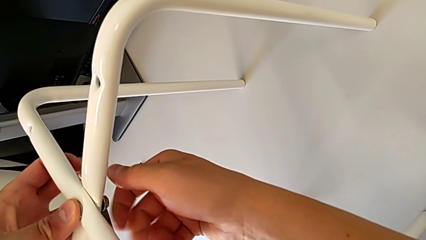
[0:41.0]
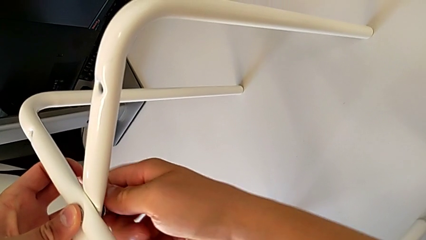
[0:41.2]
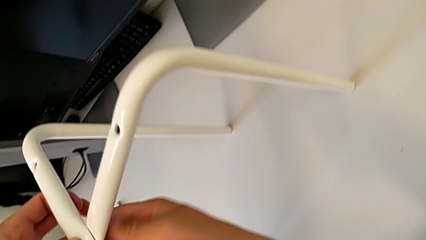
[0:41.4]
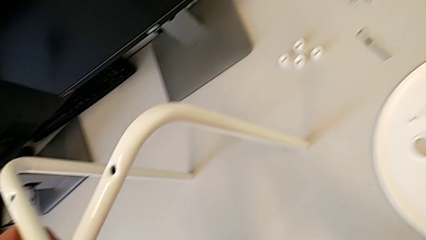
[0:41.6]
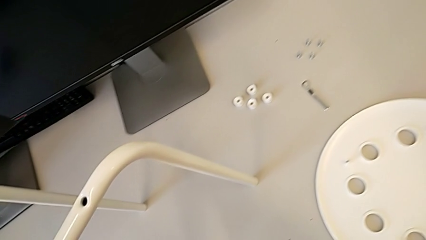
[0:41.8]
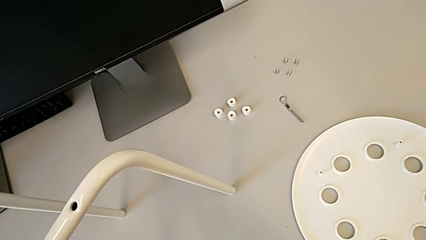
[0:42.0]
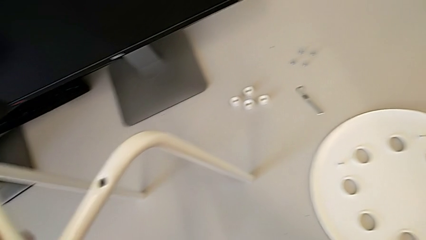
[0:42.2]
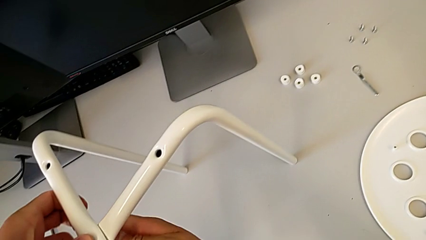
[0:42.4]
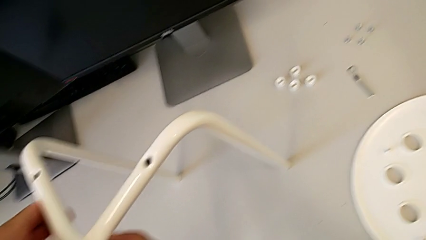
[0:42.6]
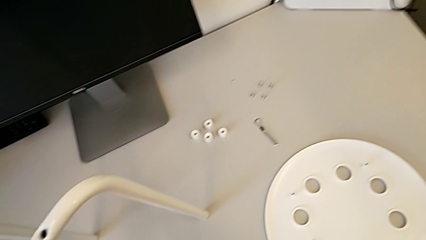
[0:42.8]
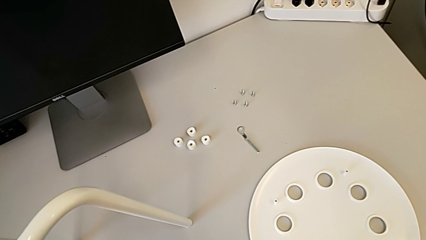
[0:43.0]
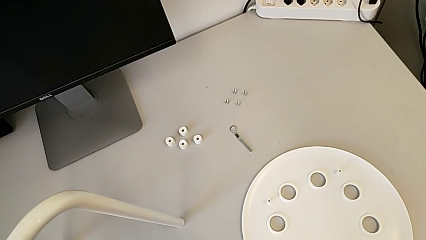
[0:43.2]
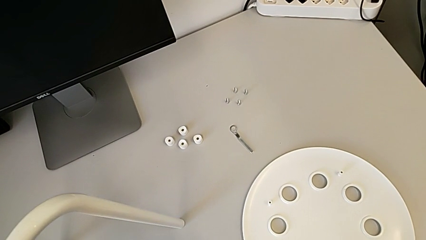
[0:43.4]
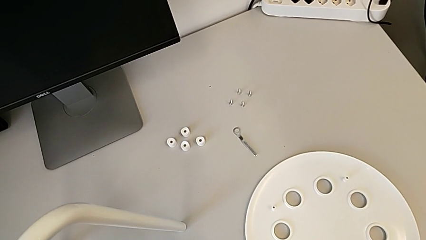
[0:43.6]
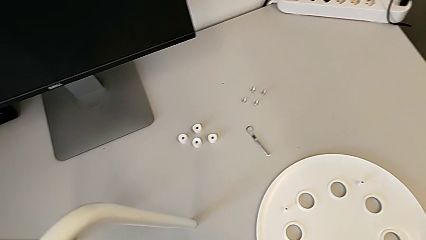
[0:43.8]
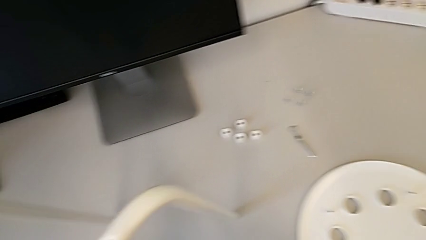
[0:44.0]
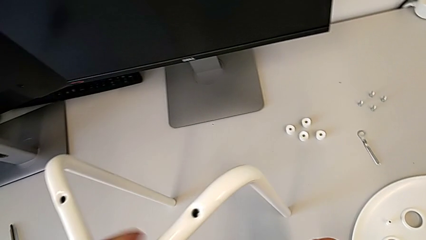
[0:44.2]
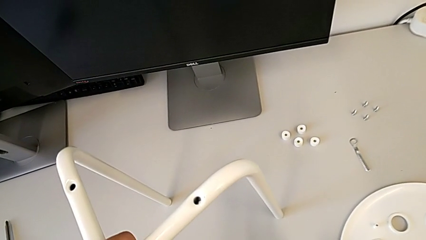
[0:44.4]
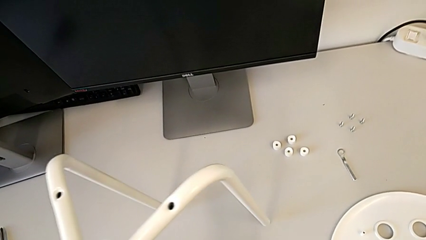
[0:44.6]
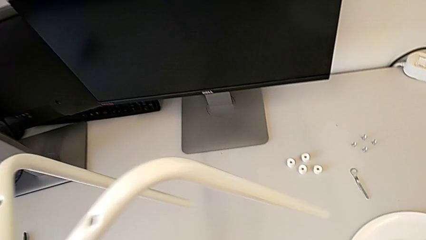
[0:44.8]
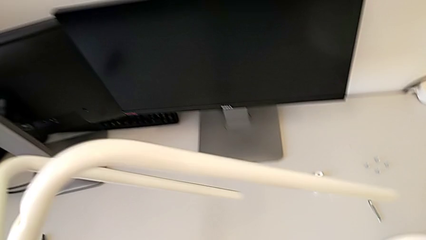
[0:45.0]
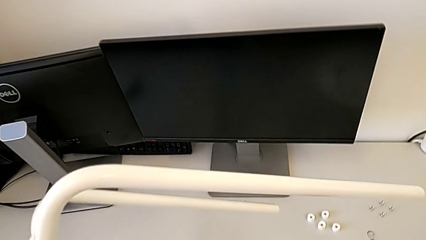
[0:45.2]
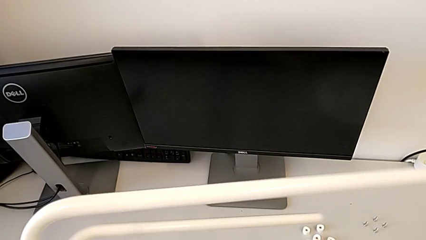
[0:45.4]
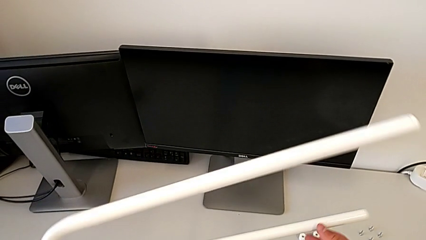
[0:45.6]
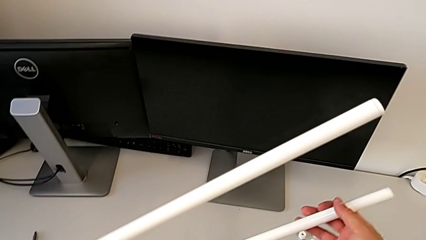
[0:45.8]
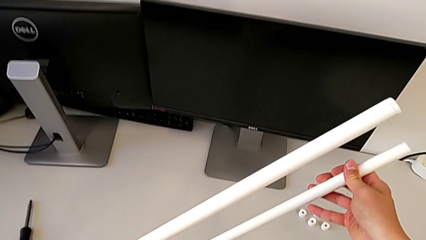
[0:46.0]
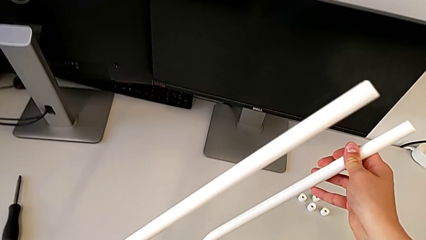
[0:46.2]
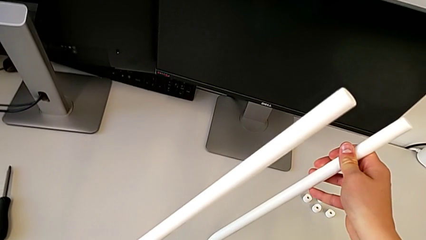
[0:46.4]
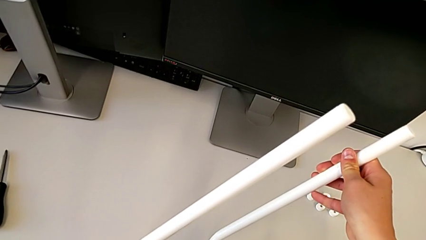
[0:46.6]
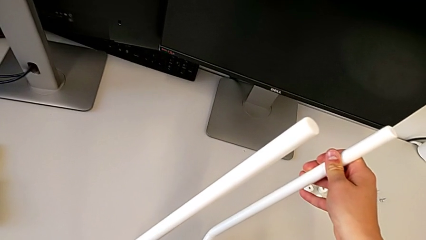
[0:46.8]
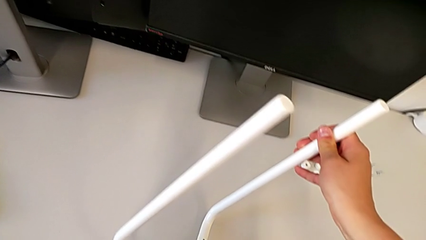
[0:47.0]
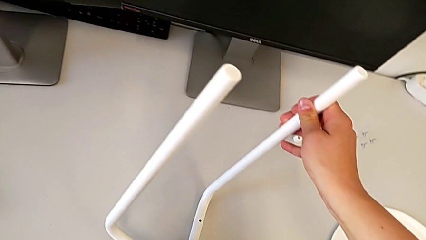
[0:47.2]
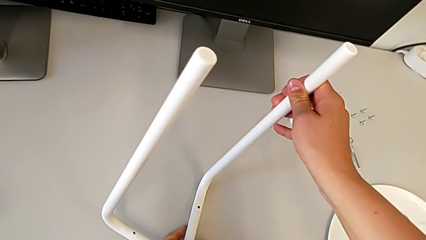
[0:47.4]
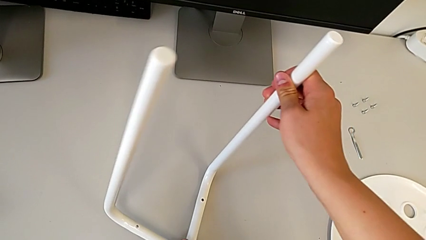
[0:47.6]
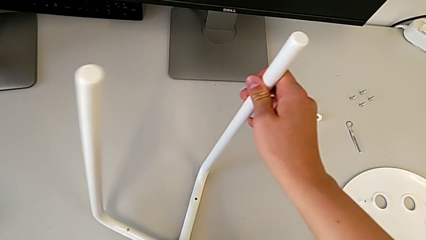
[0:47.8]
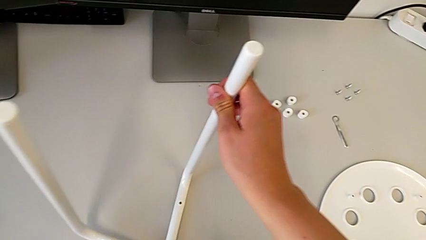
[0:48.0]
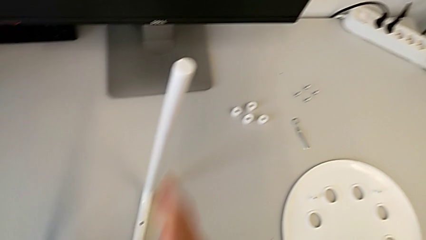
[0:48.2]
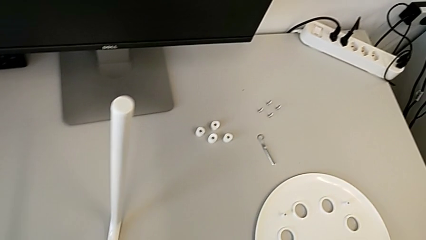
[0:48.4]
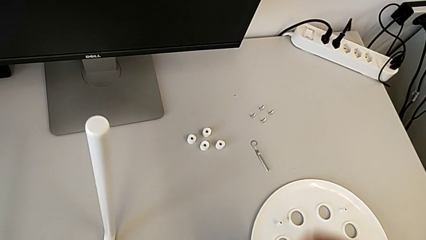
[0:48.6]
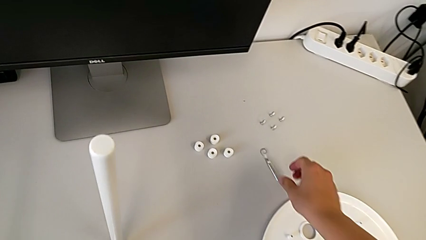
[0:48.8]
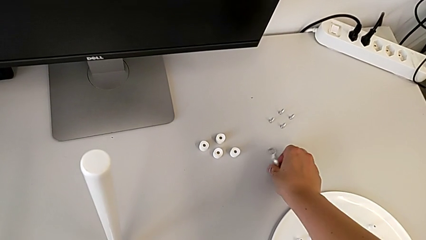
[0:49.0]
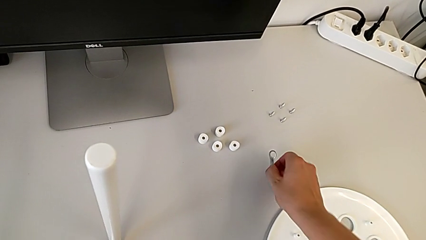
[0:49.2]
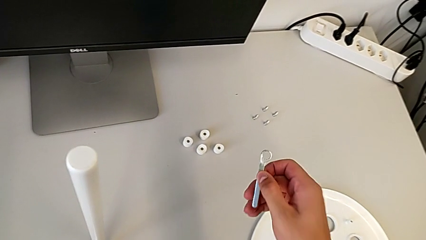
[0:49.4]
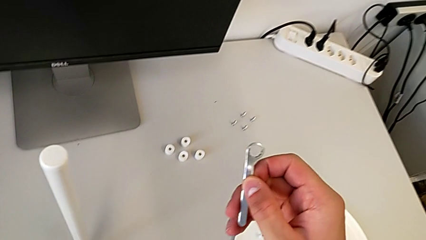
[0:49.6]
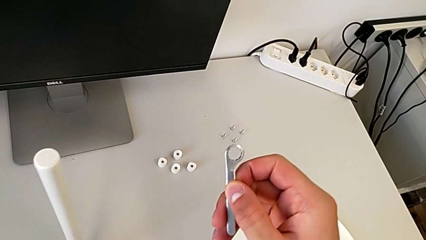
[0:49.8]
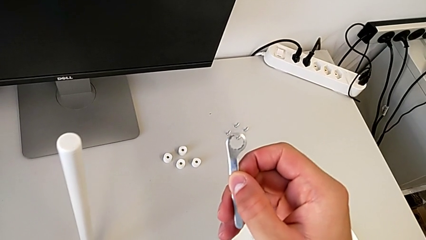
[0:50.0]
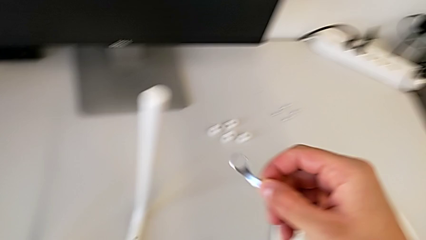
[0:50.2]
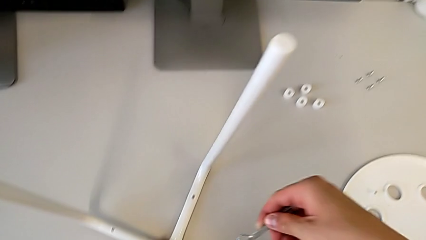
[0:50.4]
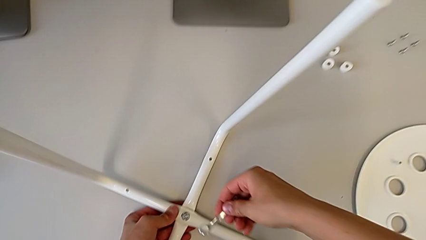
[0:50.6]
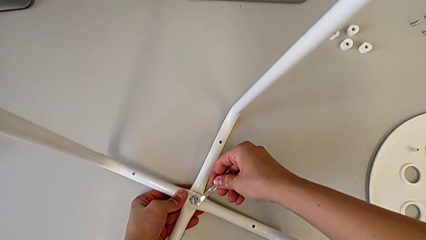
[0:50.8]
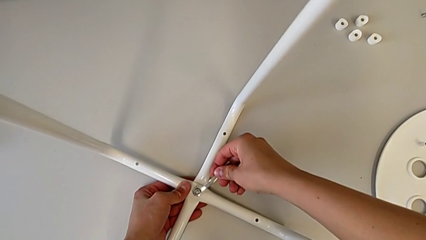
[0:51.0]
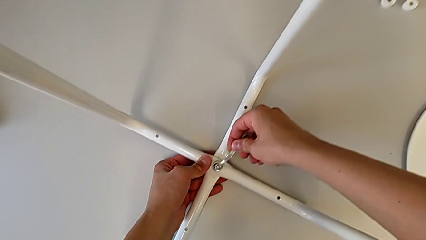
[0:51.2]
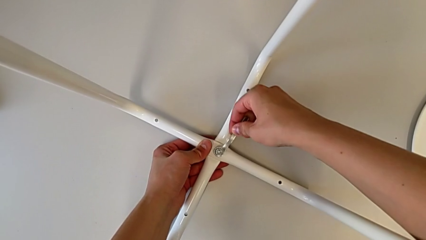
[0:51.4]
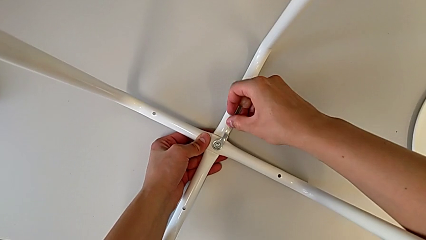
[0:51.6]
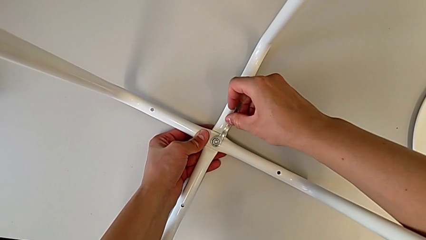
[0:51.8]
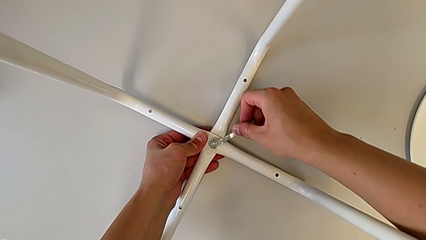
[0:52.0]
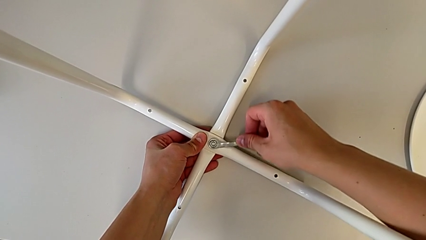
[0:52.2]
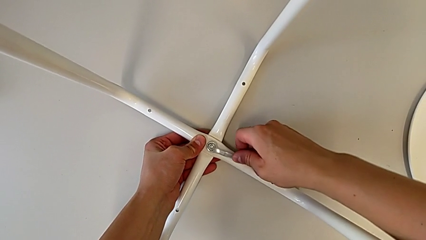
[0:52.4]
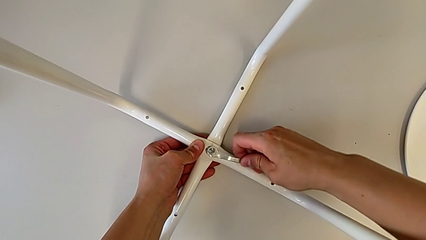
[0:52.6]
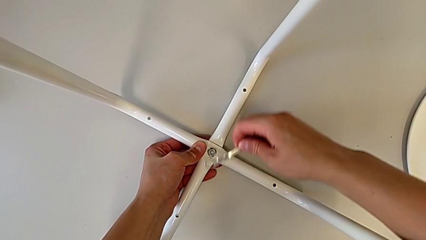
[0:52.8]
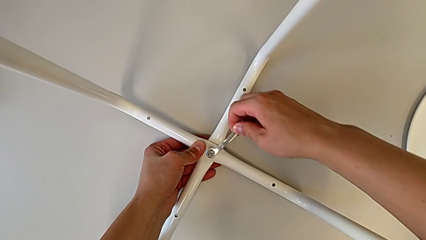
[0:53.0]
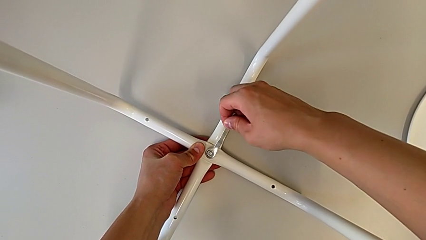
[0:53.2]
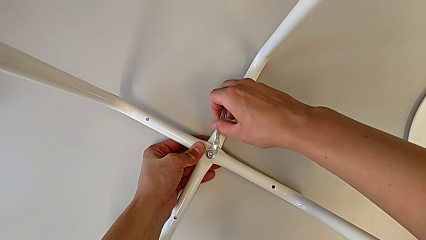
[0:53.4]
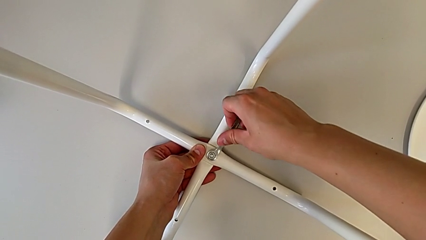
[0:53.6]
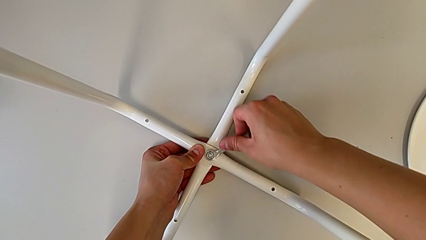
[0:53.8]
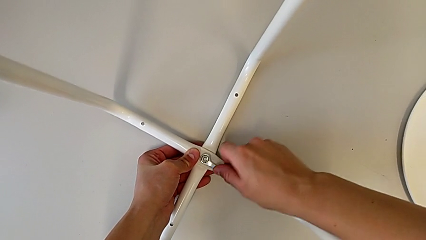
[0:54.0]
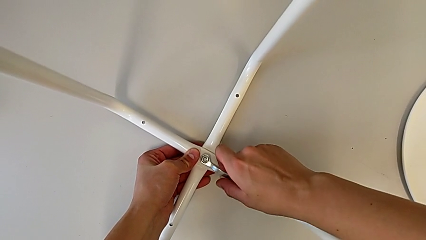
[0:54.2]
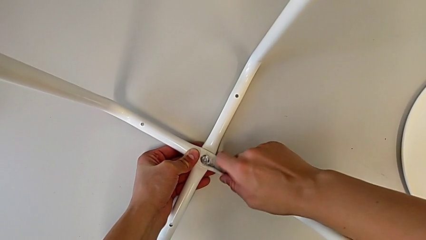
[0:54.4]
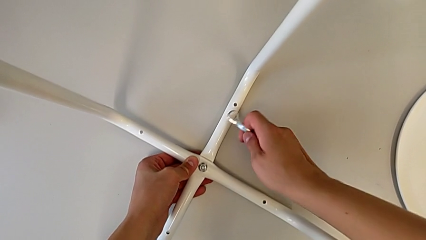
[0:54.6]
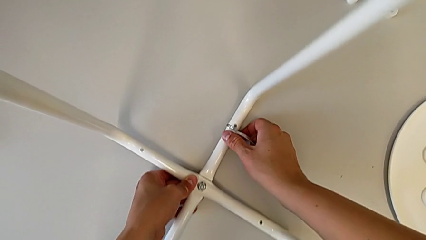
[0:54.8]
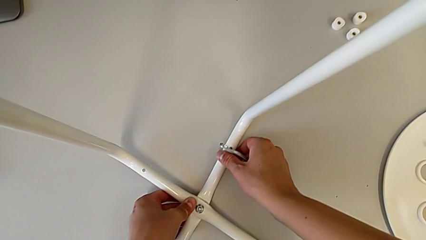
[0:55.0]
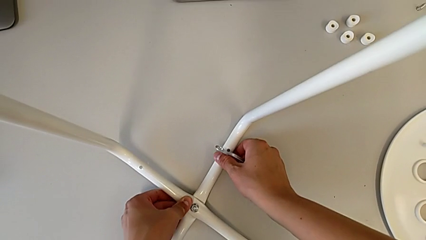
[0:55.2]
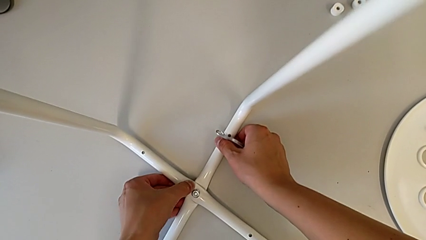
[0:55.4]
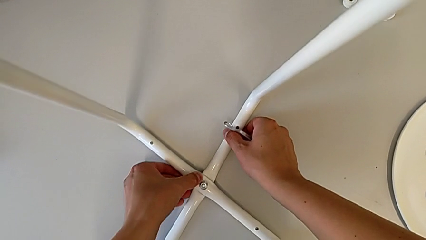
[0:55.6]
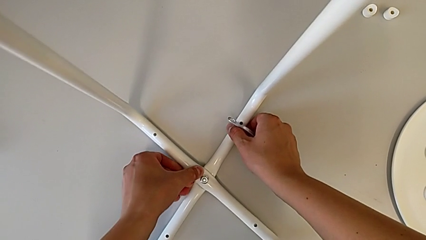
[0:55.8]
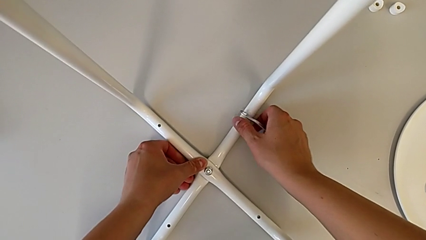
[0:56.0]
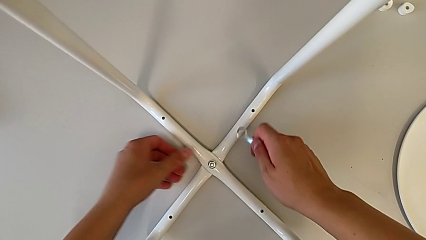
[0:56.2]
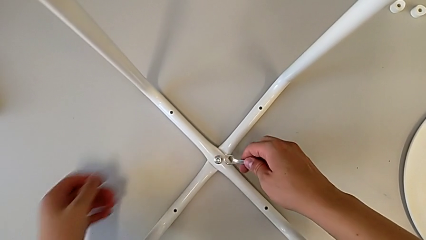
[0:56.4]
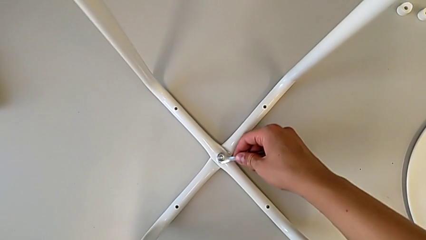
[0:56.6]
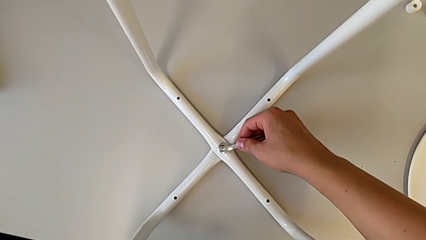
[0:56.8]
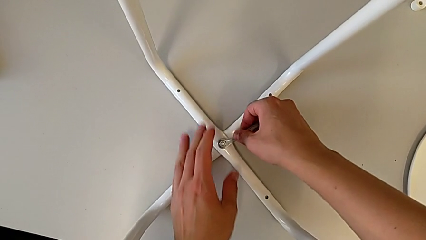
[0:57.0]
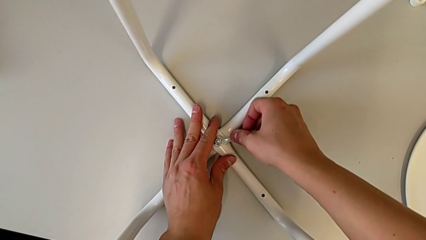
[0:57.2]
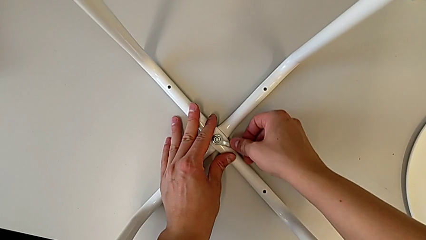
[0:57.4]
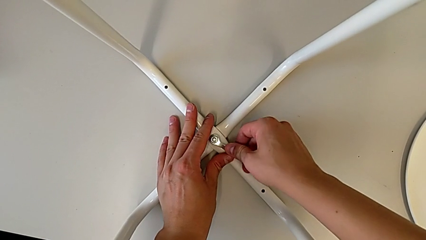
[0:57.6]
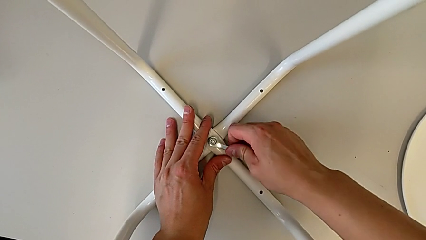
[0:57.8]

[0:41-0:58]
The camera wearer is screwing the legs together. They screw the hex nut, rotate the stool, grab the hexagonal wrench, lift it, insert it, screw the hex nut, withdraw the hexagonal wrench, place the stool and insert the hexagonal wrench.
